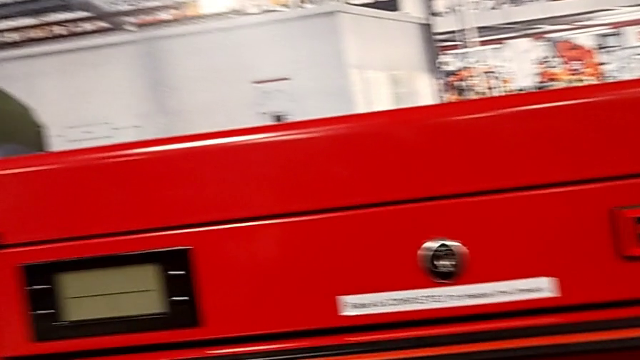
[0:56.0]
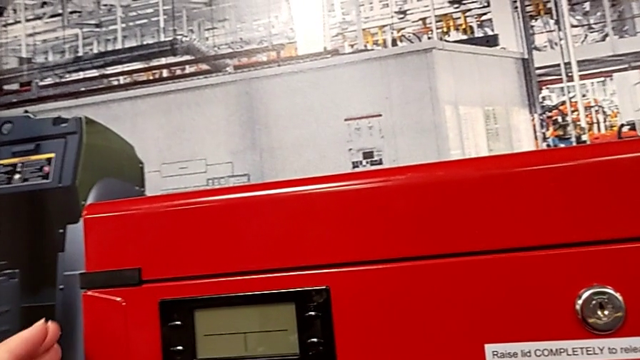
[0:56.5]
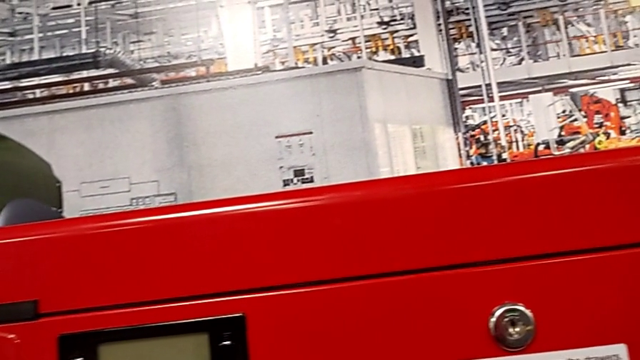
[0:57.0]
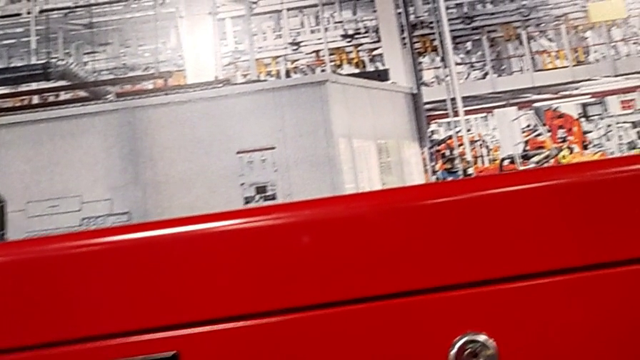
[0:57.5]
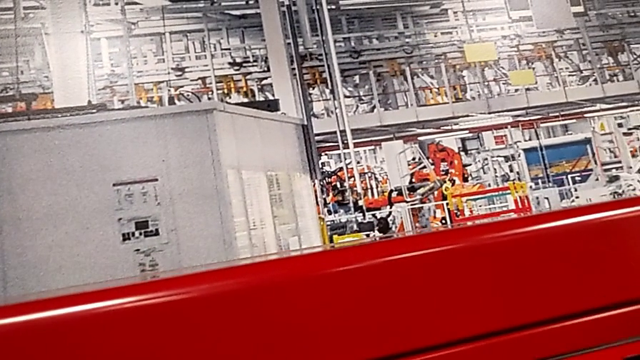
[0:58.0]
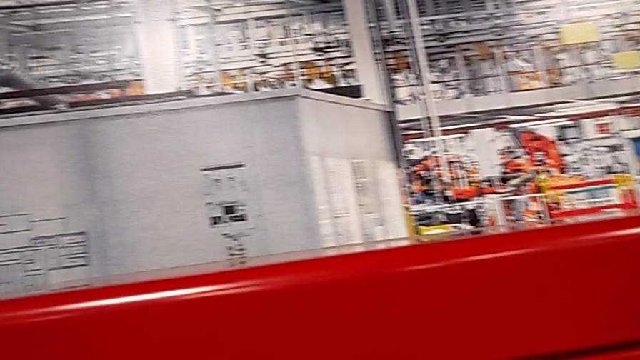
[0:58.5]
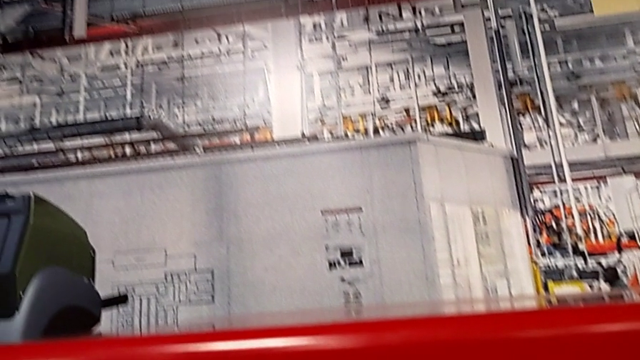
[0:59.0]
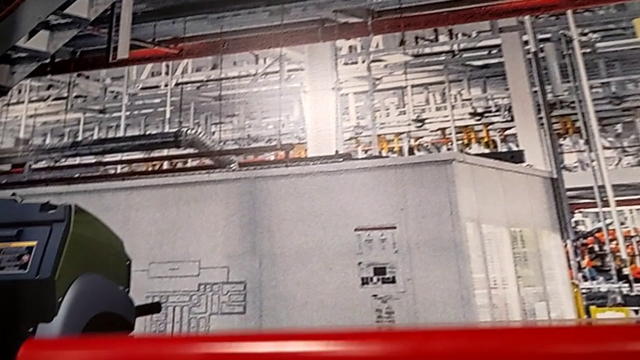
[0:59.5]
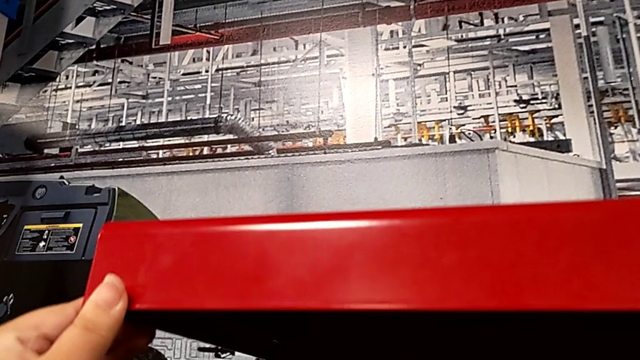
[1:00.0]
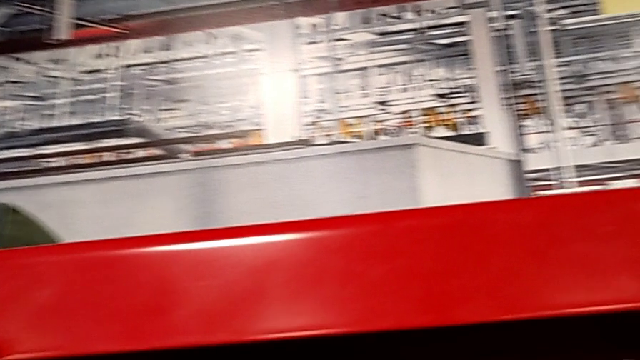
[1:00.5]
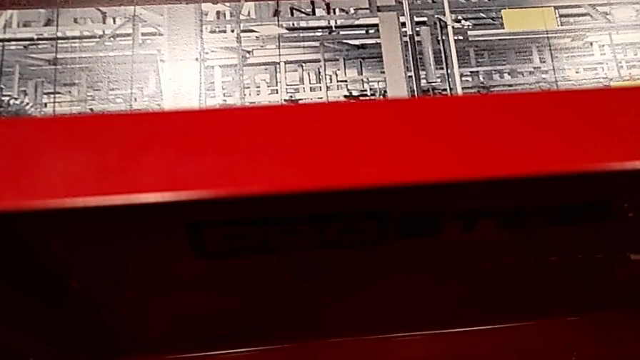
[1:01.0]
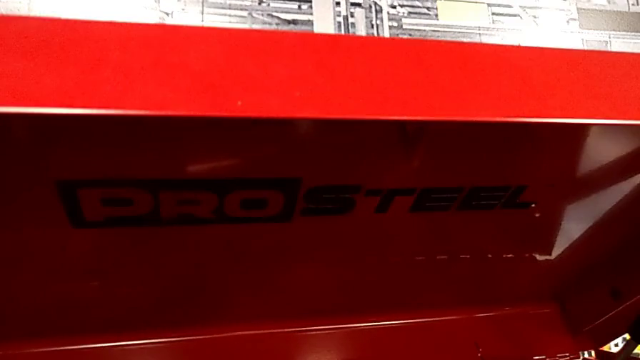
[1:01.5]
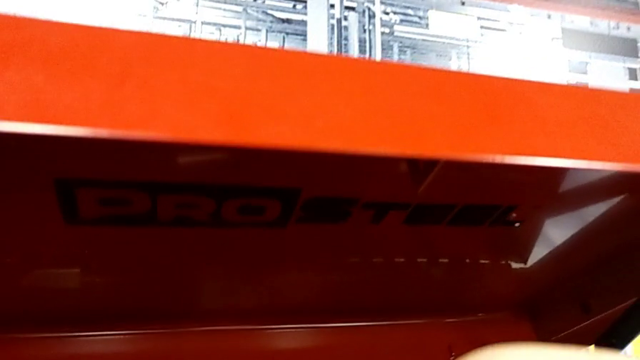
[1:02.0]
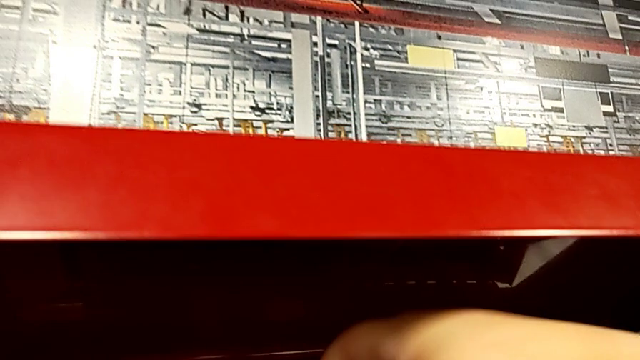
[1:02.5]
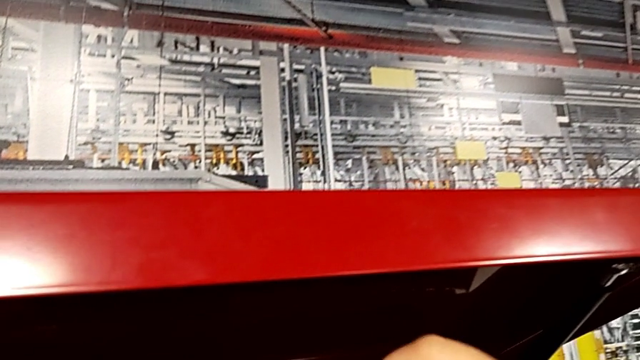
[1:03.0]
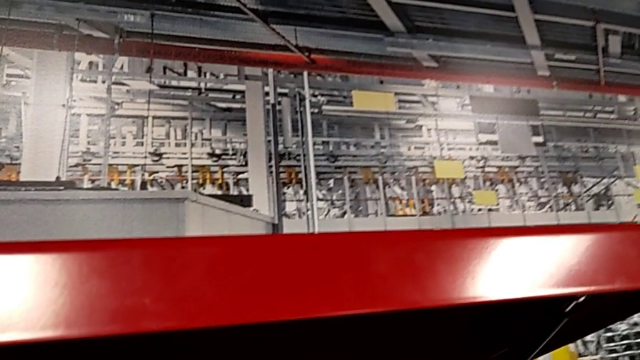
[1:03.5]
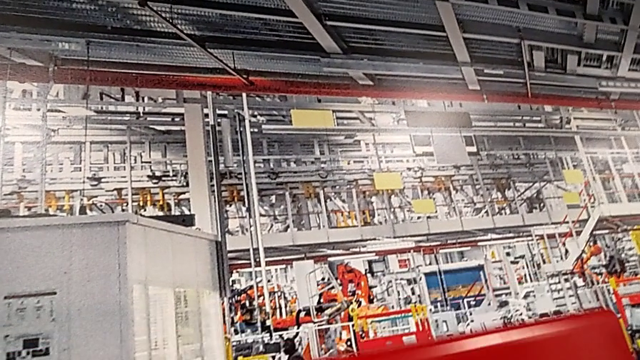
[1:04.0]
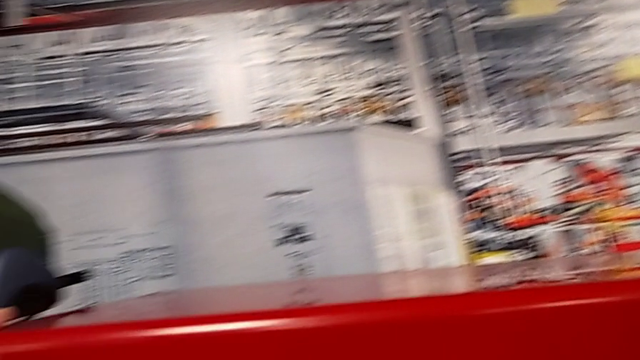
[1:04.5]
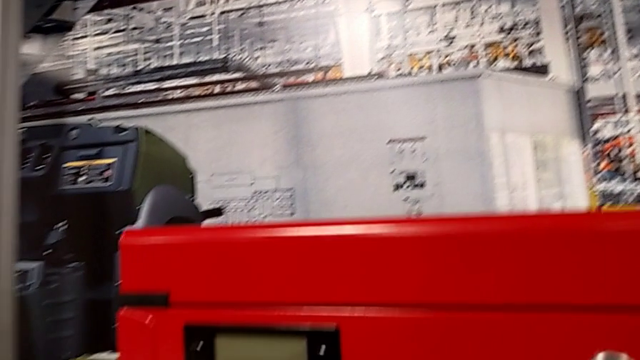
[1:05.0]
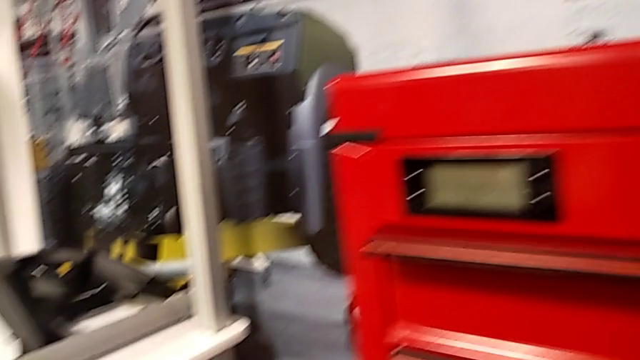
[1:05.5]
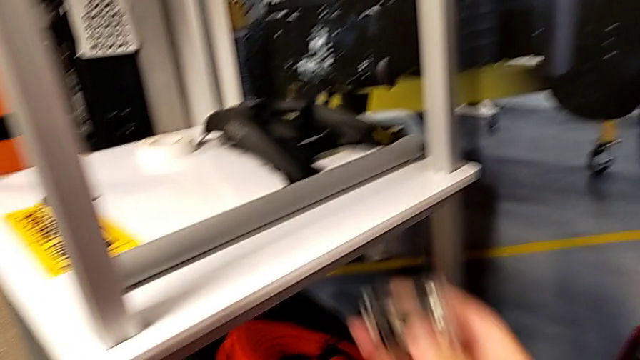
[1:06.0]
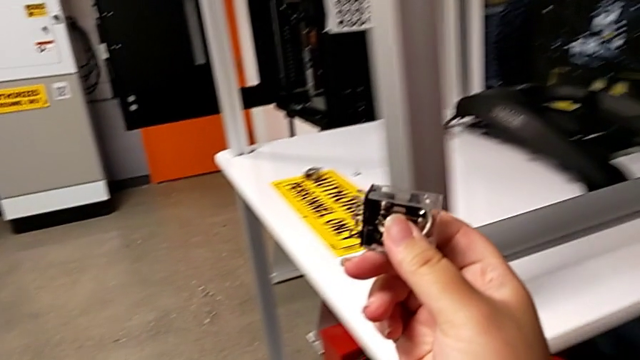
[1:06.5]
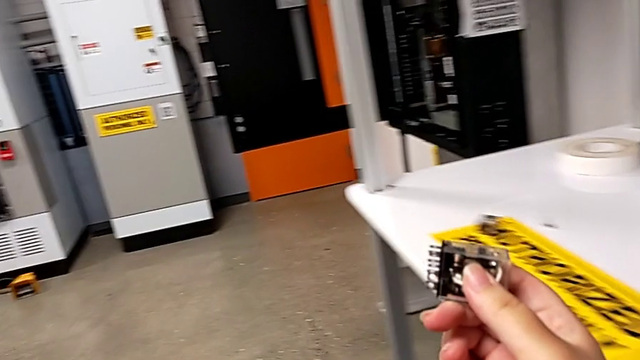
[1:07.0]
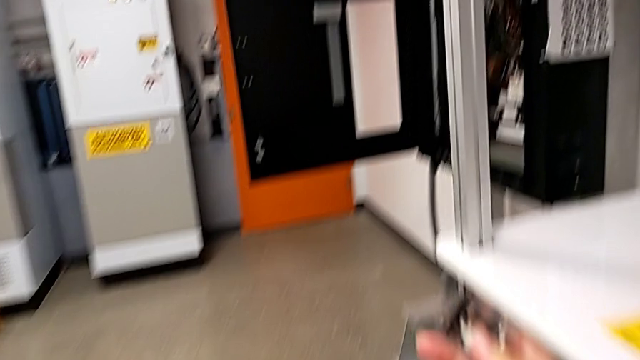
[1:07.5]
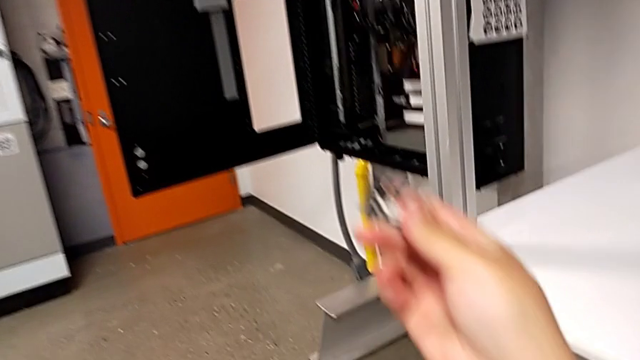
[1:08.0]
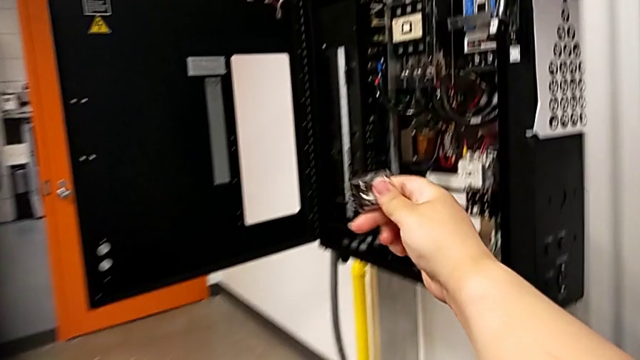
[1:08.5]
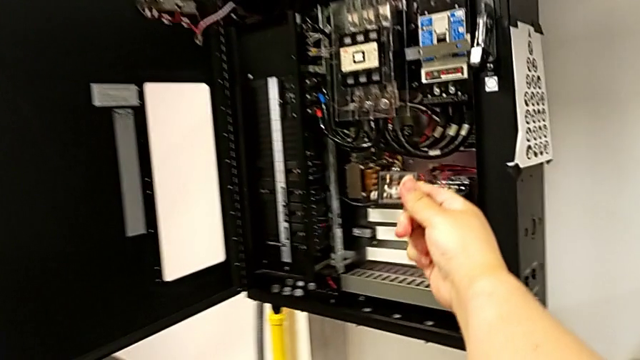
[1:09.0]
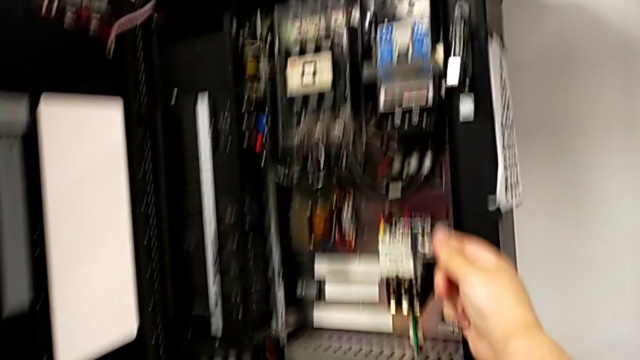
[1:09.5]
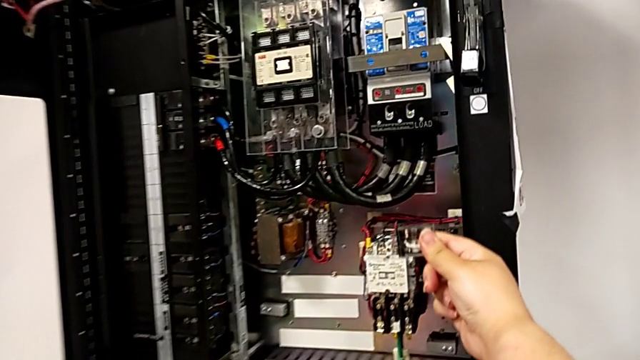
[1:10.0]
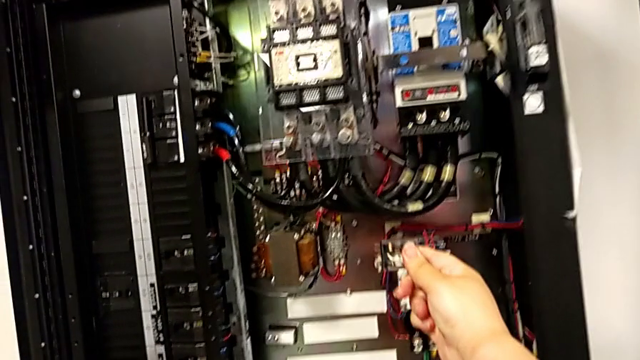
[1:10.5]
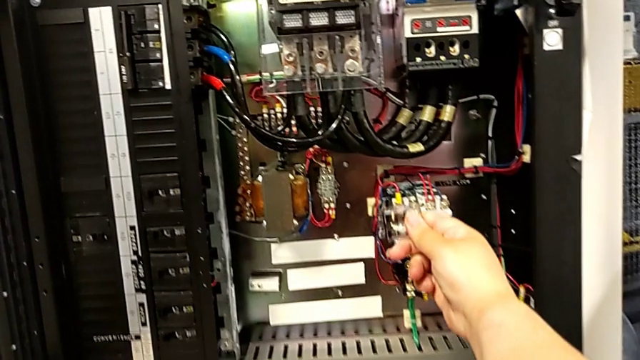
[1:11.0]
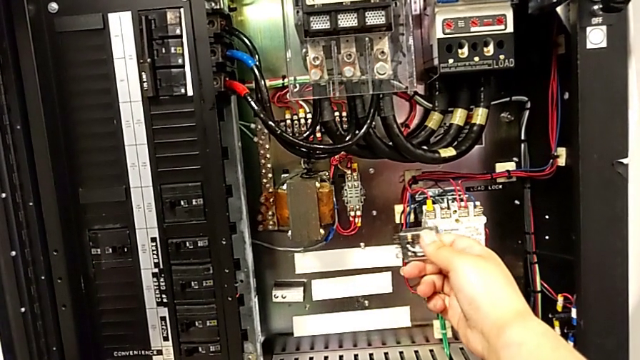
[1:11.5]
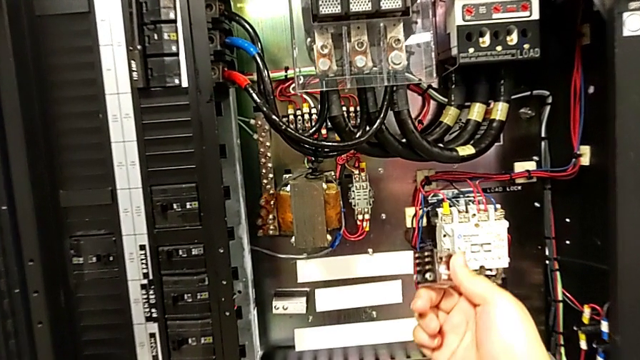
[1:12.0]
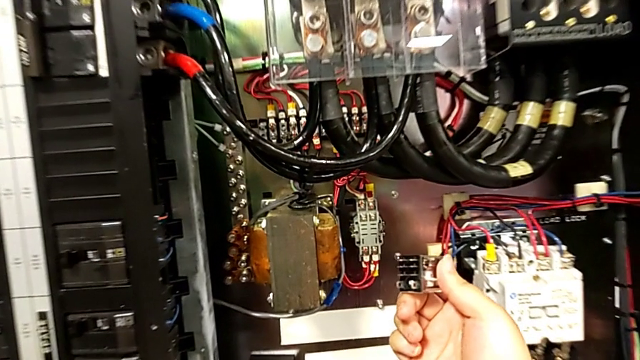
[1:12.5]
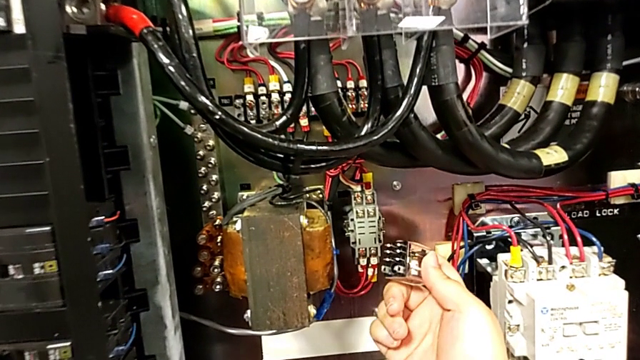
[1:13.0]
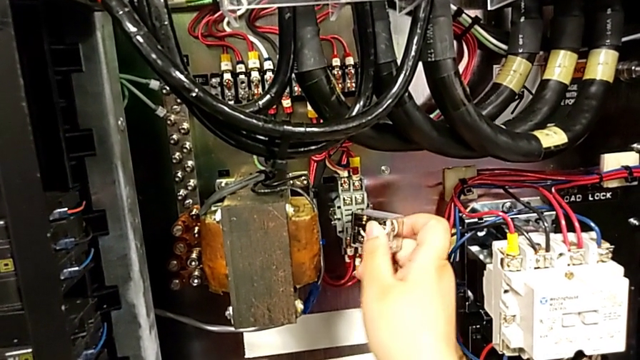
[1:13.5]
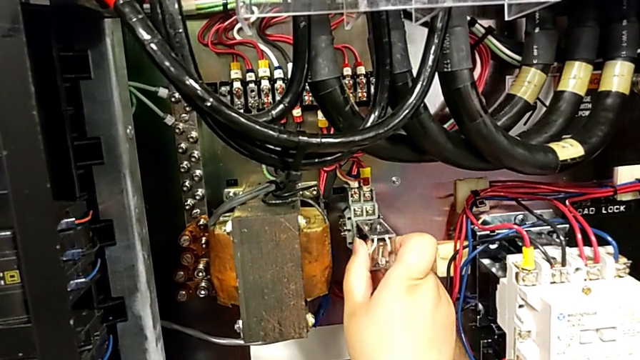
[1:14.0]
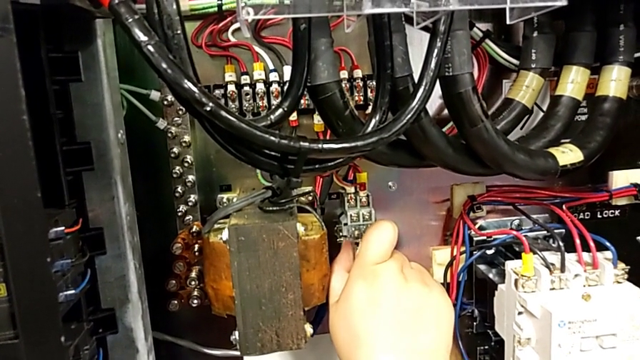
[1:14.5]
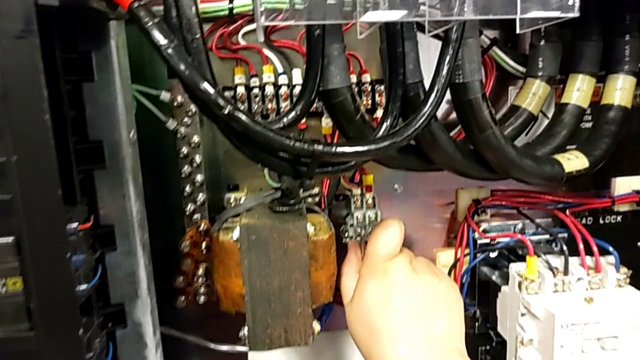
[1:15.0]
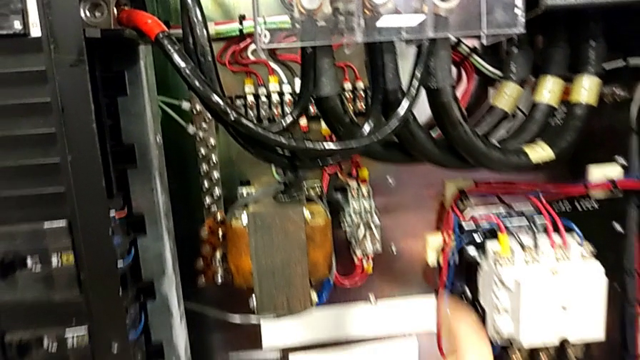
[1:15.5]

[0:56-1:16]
The camera wearer assembles the circuit breaker. They touch the toolbox, open it, grab the new circuit breaker, close the toolbox, hold the circuit breaker and insert it.
